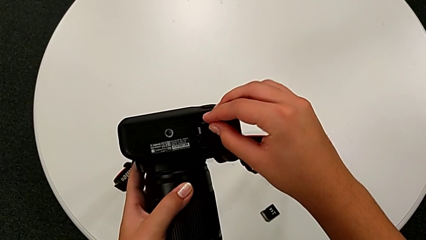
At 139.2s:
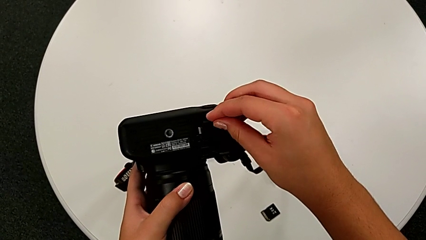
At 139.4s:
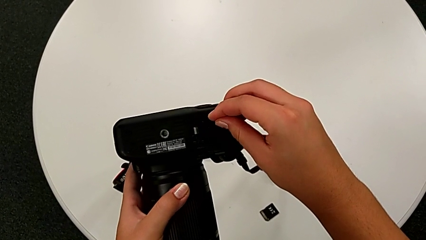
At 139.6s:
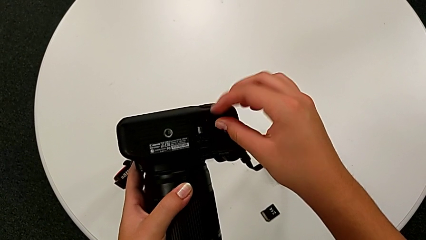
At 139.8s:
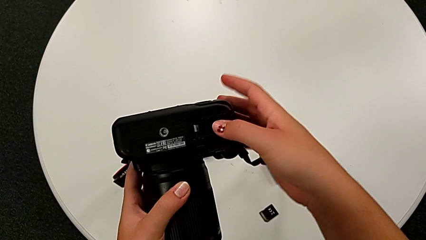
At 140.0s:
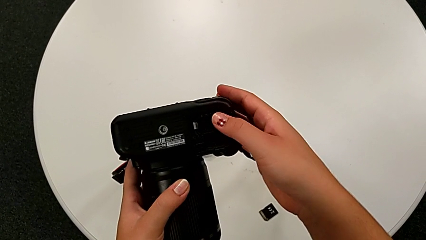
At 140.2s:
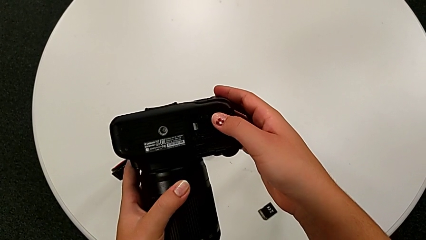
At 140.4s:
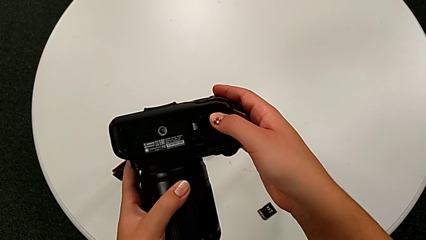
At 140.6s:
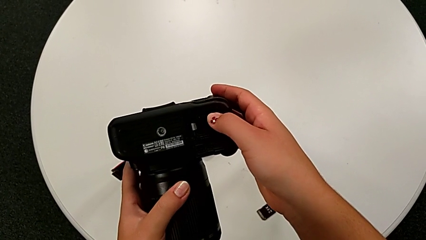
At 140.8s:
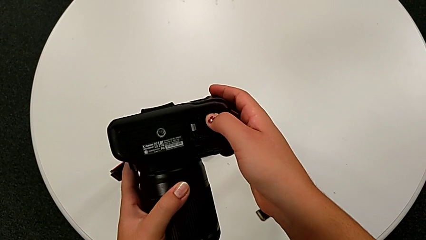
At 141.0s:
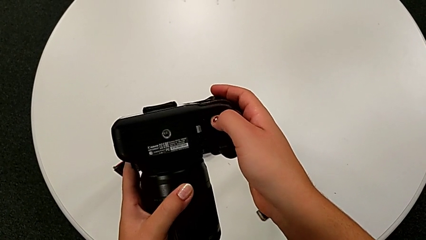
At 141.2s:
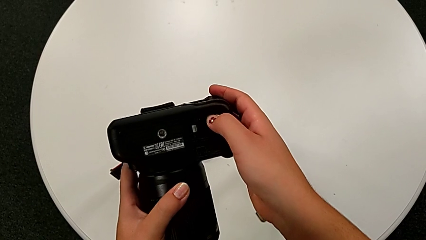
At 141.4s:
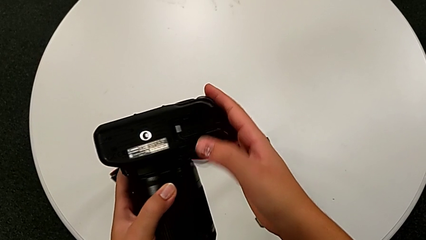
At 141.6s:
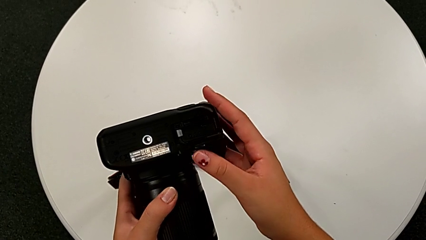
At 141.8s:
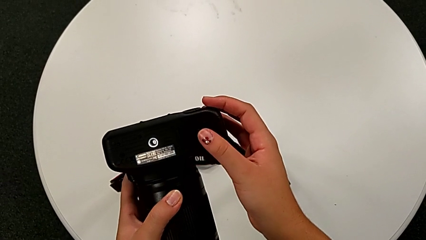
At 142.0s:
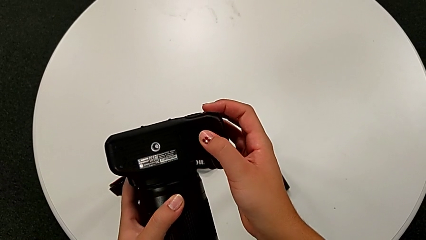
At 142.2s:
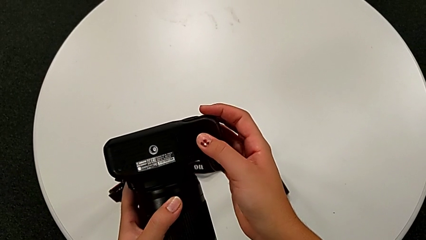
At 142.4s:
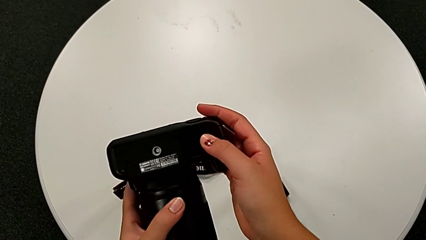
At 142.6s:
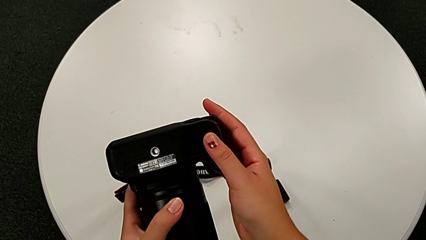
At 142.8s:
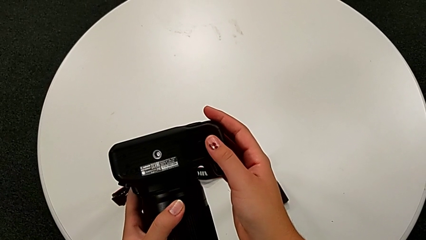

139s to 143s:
The camera wearer is exchanging the SD card. They insert the new SD card, press it and close the battery door.
